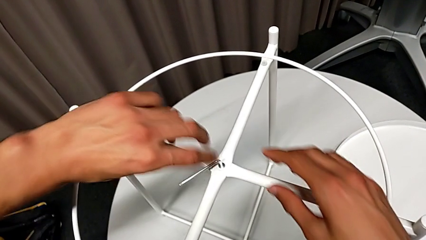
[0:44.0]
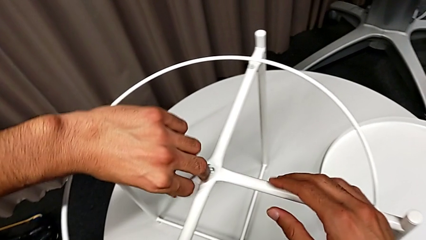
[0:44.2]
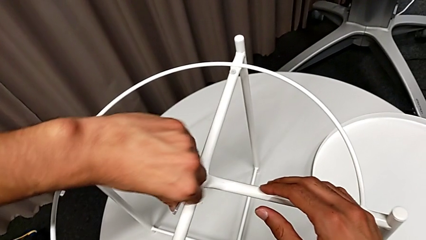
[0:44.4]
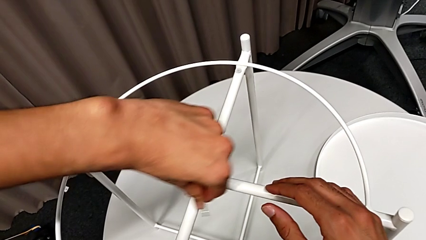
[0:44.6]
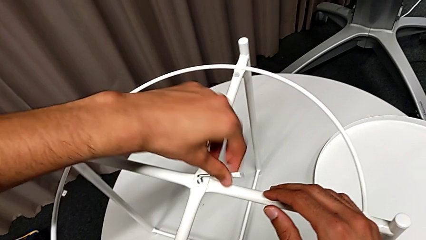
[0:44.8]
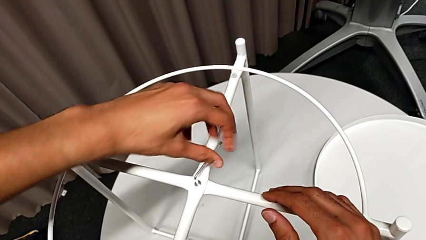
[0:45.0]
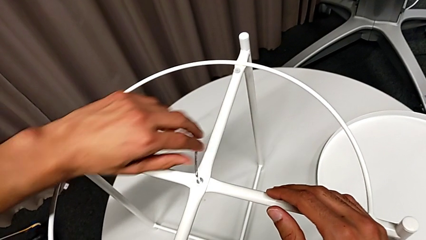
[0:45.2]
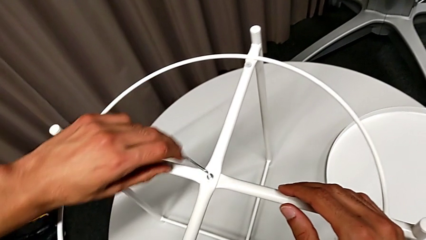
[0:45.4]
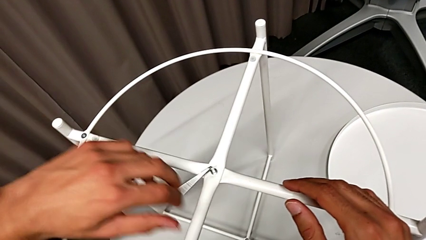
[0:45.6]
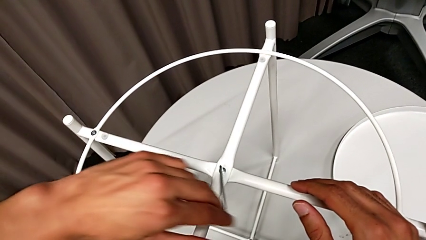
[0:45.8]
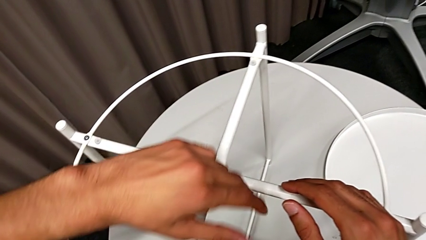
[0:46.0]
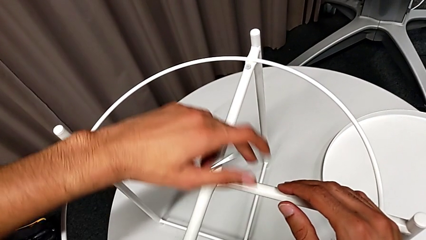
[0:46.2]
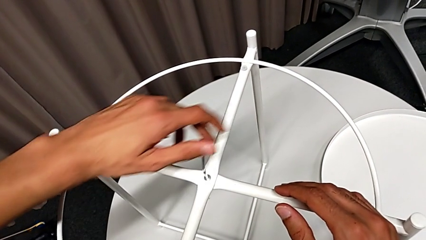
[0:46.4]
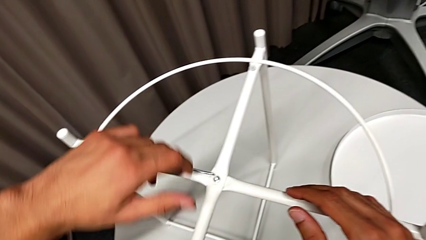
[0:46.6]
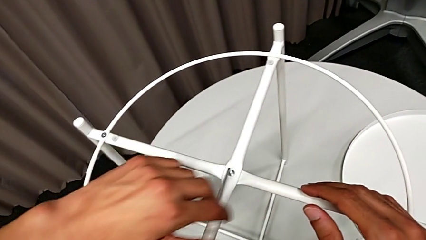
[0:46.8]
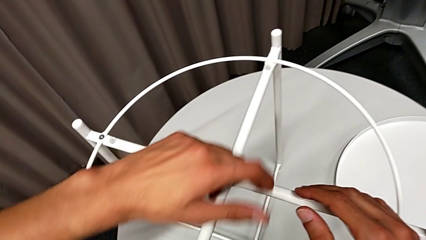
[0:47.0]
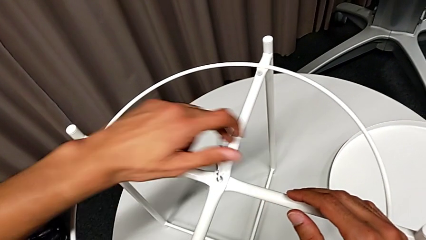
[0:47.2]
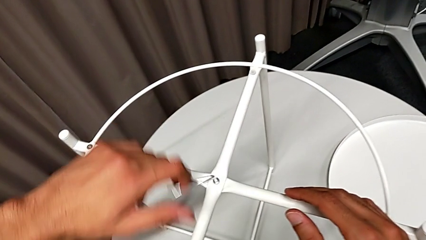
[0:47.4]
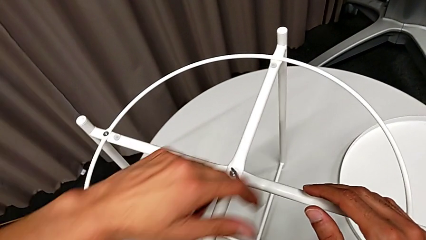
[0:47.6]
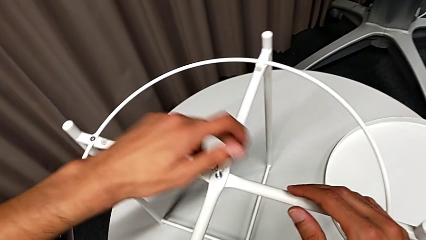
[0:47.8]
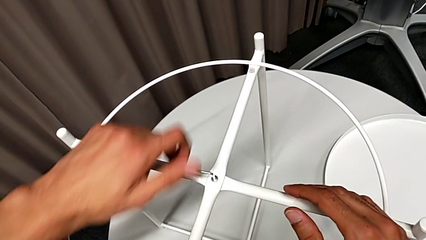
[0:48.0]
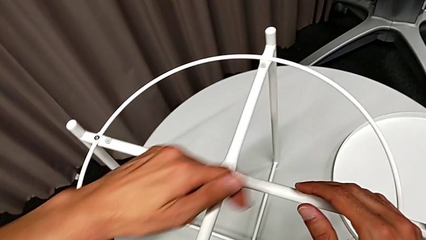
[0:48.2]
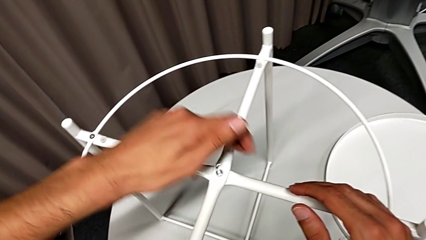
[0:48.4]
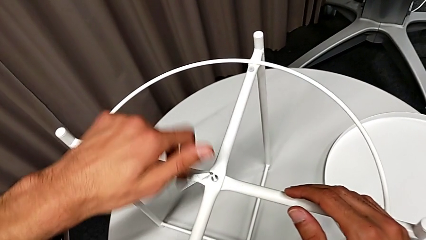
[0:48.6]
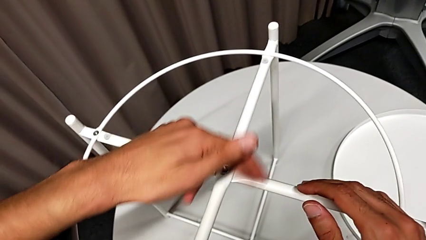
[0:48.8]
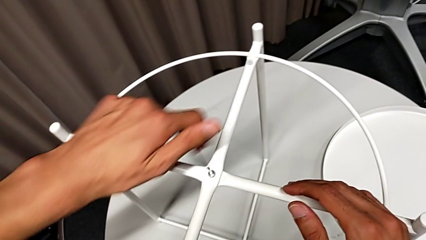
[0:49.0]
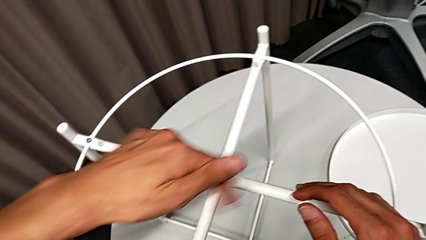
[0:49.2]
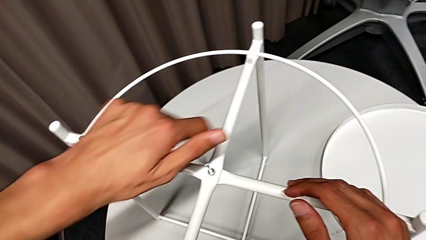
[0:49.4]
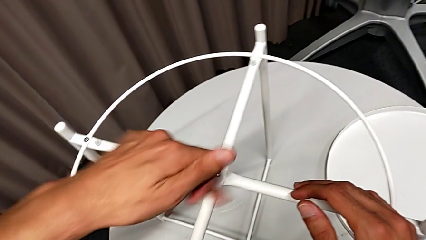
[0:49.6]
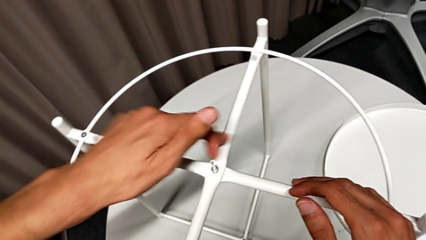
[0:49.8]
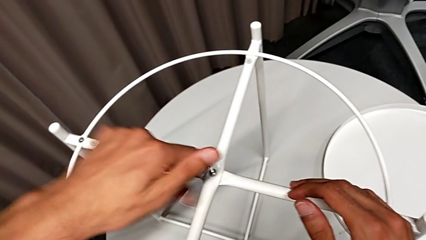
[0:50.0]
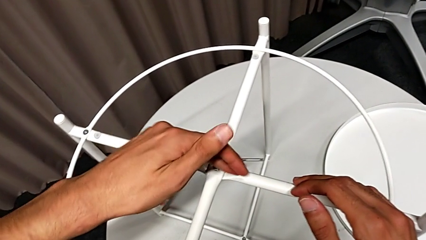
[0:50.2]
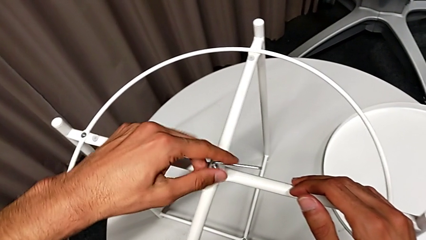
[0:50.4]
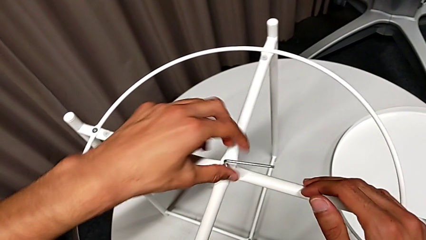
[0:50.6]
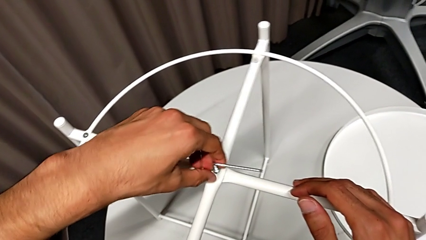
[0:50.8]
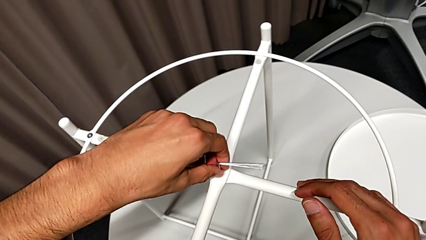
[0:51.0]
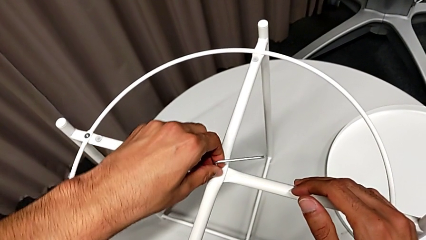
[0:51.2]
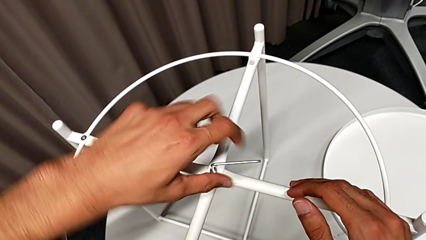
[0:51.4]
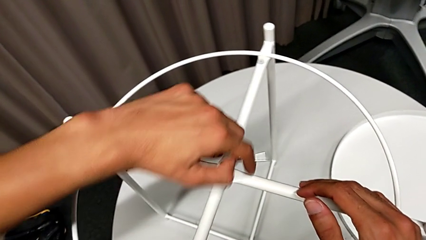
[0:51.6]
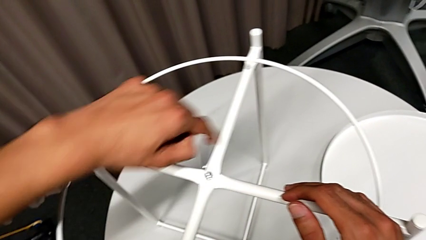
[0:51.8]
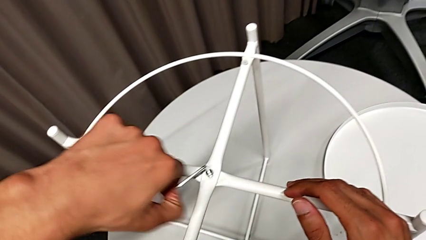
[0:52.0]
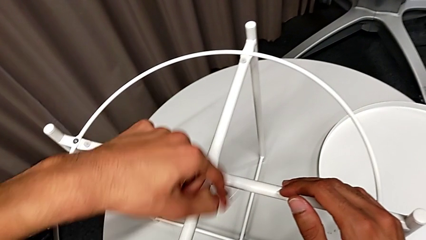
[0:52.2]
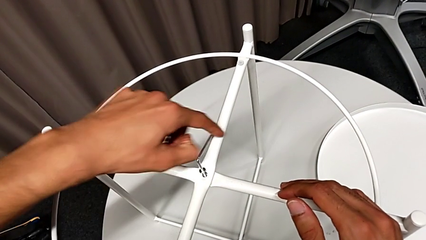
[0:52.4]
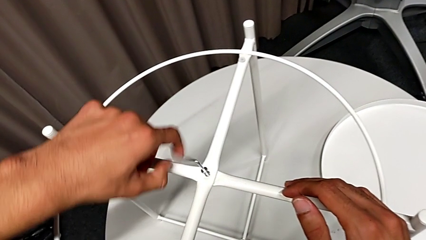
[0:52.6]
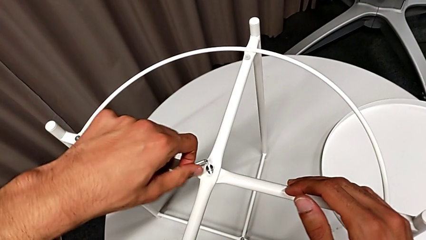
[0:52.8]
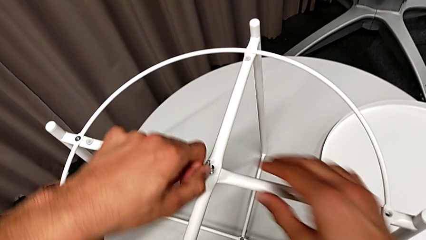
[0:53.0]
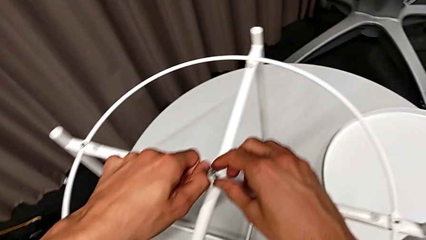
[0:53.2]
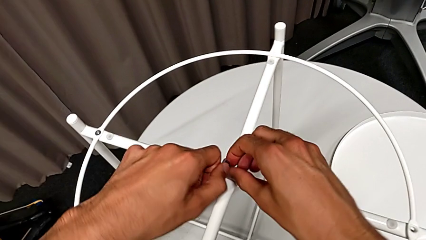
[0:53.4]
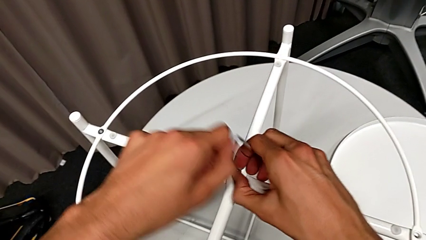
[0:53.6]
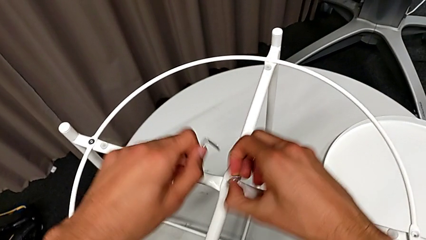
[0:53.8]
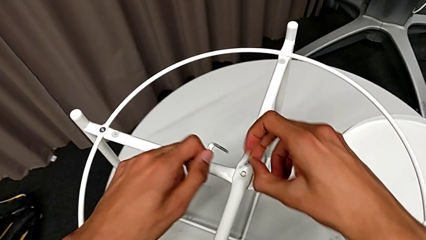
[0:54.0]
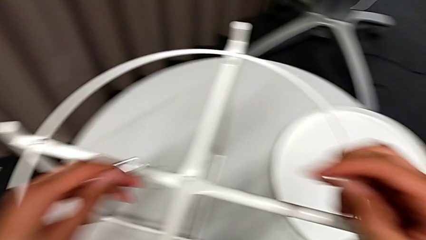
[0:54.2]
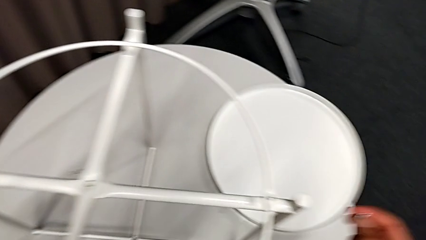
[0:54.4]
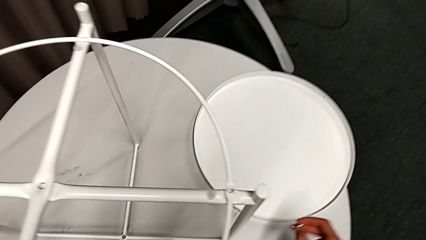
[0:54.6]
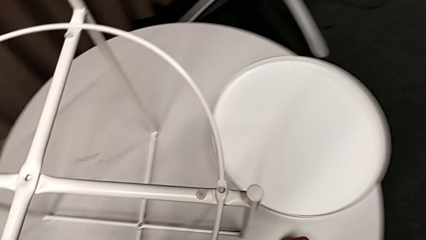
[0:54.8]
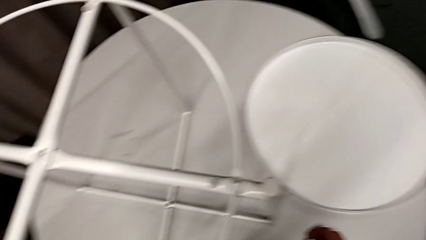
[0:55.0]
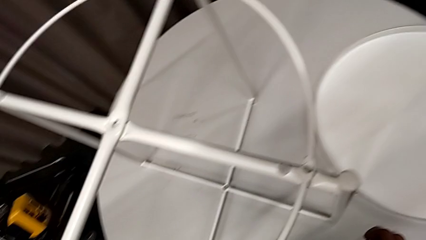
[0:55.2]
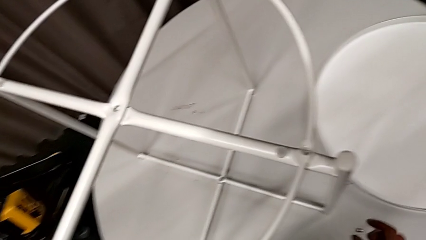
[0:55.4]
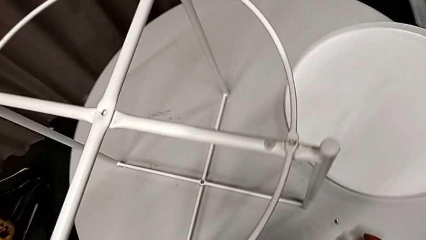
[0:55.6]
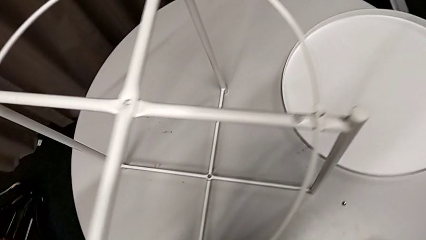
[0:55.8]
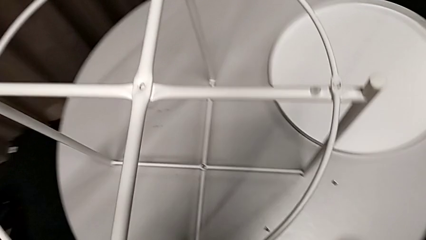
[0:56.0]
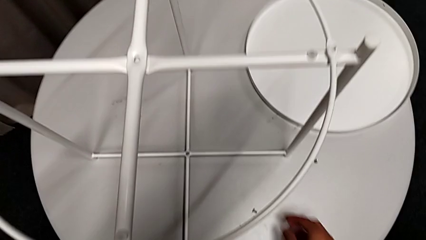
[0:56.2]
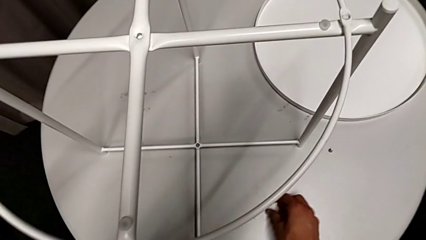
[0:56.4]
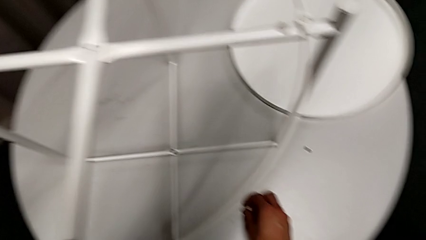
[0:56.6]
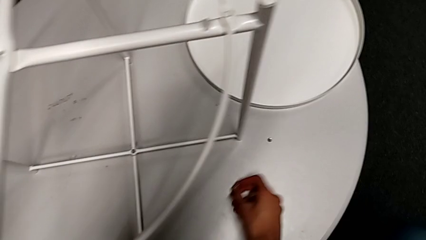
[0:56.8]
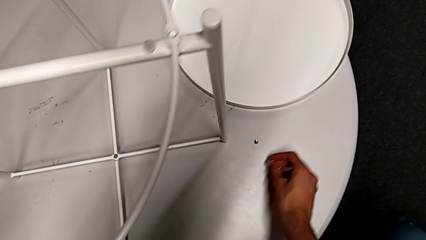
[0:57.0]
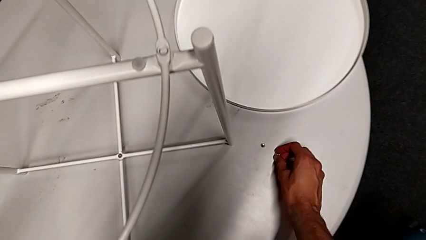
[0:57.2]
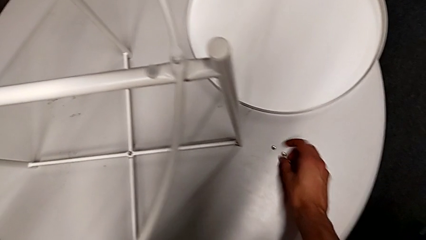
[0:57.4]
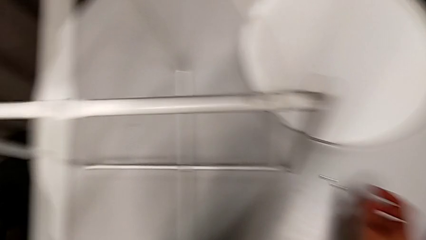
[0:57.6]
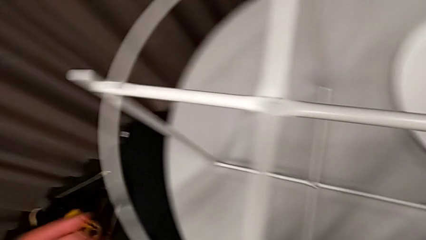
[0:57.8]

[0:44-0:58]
The camera wearer is unscrewing the second hex socket head using an allen wrench. They keep unscrewing the hex socket head, disassemble it with the right hand and withdraw the Allen wrench with the left hand, place the hex socket head, grab it and place it.

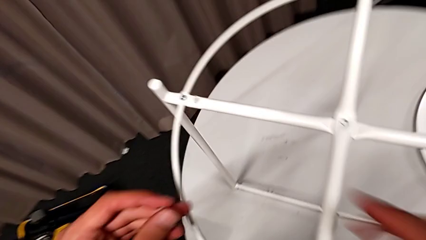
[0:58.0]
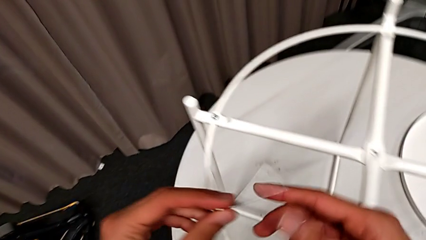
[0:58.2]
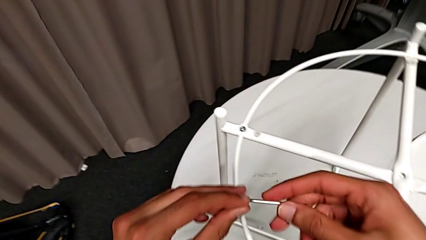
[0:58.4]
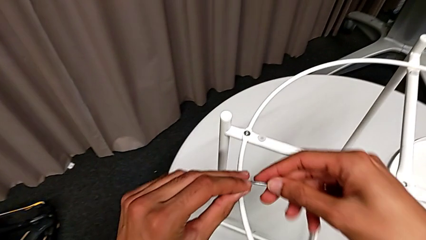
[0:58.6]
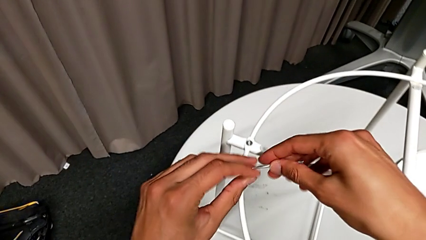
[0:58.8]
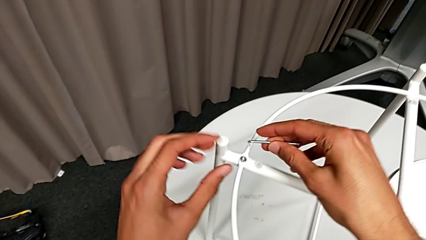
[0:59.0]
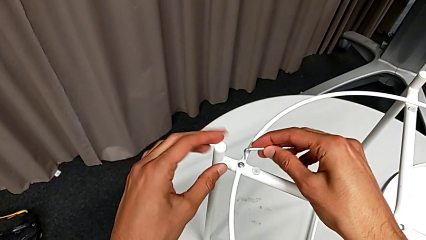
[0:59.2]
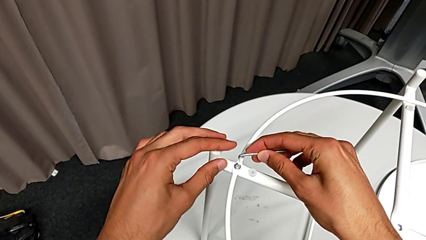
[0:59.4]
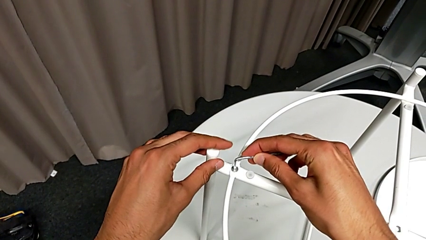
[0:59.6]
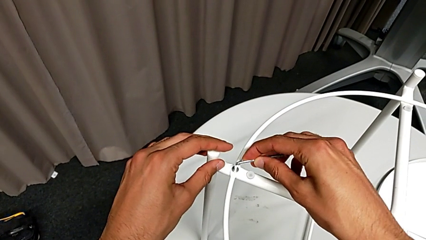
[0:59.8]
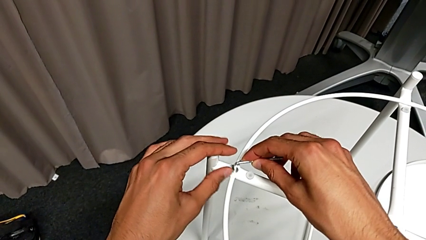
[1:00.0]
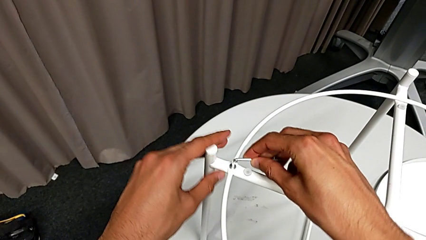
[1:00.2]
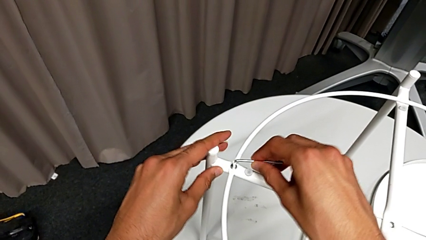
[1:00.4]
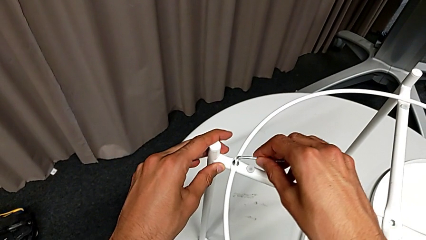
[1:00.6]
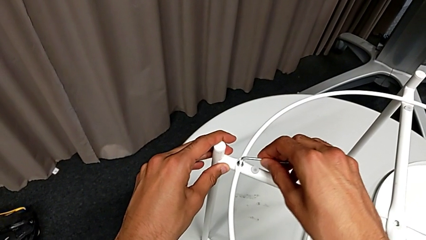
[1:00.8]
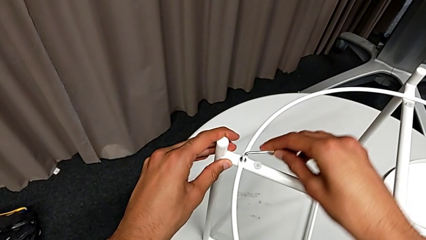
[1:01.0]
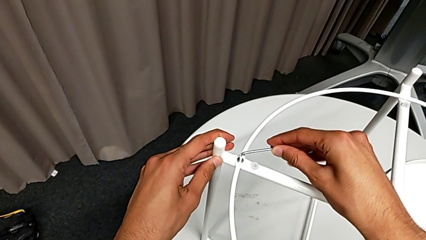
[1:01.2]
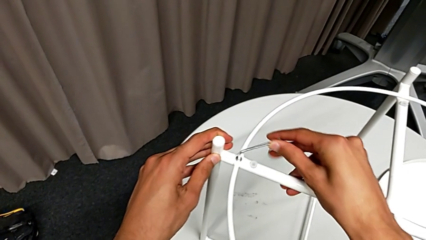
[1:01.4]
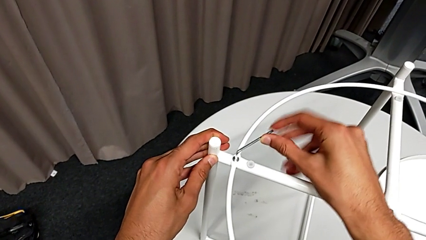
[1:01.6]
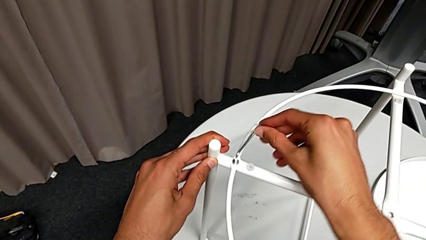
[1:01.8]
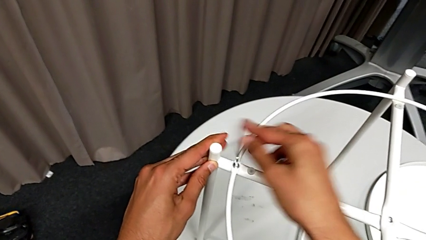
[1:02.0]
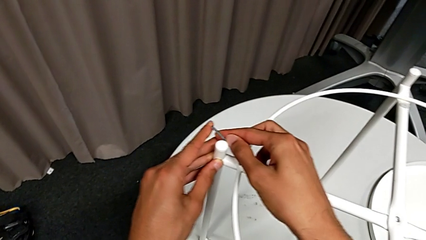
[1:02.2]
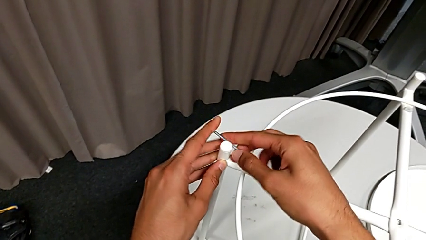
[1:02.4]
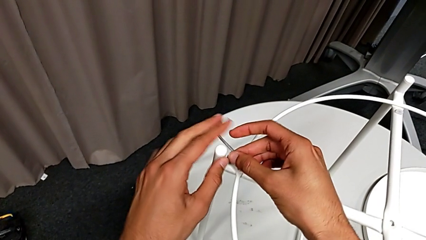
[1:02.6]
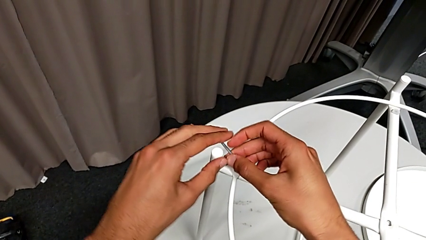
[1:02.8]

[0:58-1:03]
The camera wearer is disassembling the circle. They insert the Allen wrench and unscrew the hex socket head.
